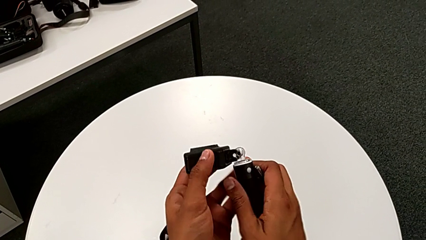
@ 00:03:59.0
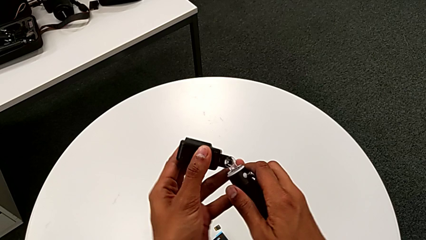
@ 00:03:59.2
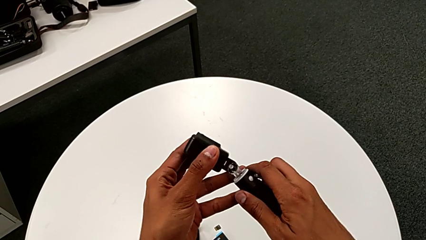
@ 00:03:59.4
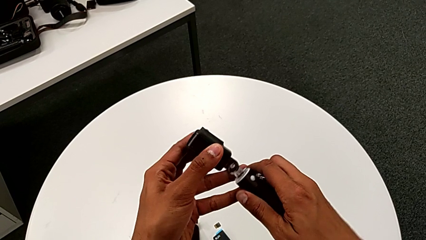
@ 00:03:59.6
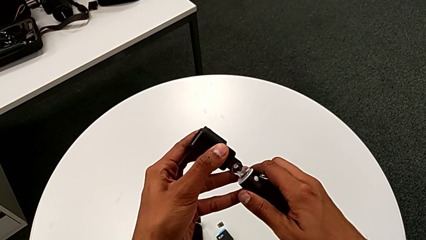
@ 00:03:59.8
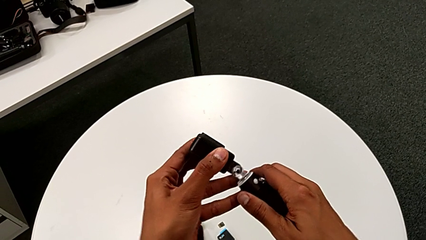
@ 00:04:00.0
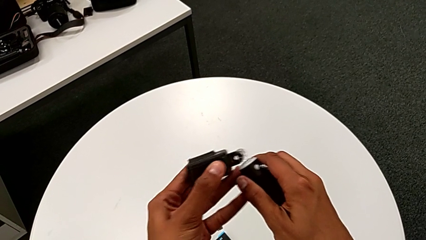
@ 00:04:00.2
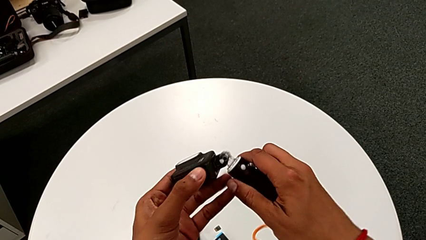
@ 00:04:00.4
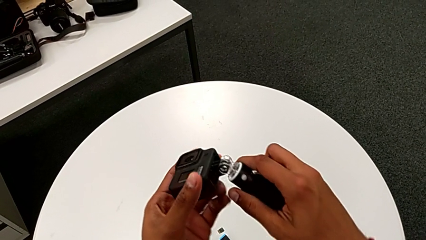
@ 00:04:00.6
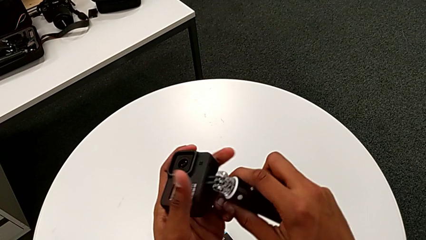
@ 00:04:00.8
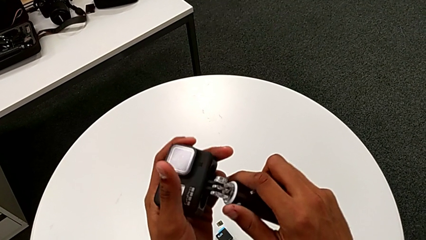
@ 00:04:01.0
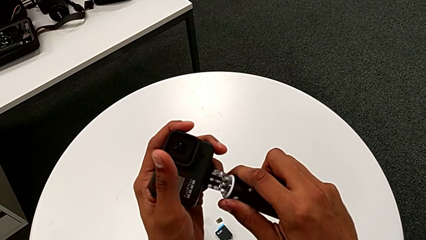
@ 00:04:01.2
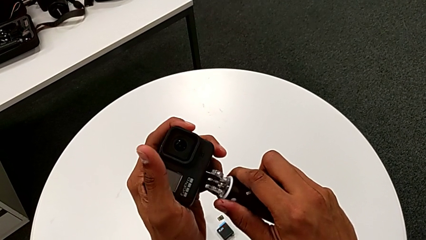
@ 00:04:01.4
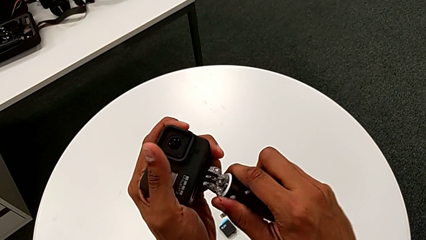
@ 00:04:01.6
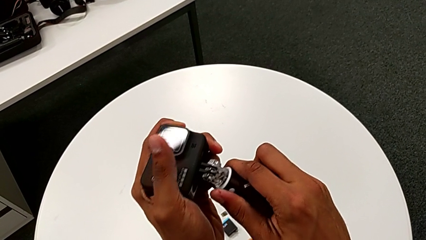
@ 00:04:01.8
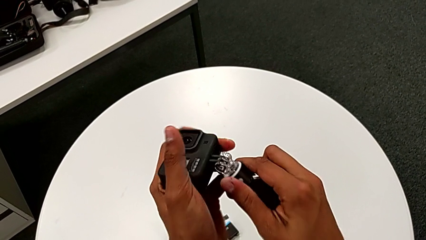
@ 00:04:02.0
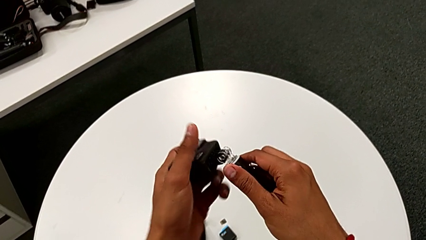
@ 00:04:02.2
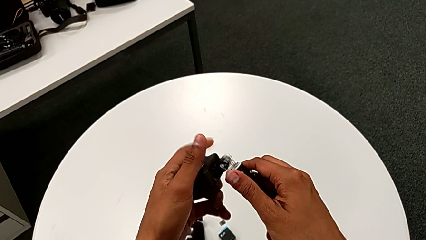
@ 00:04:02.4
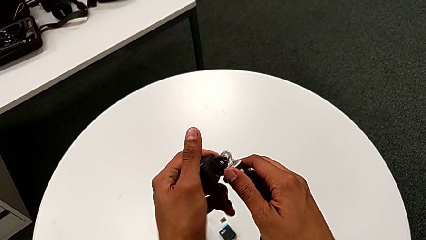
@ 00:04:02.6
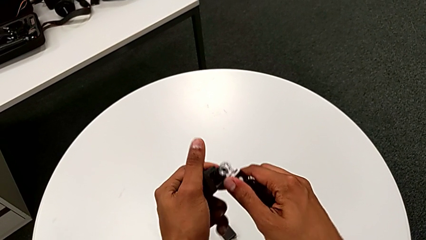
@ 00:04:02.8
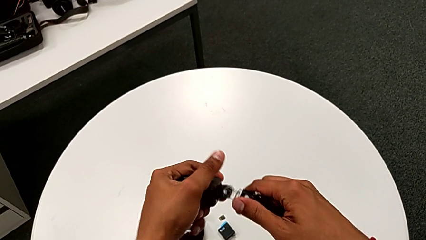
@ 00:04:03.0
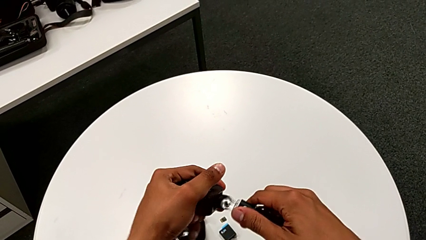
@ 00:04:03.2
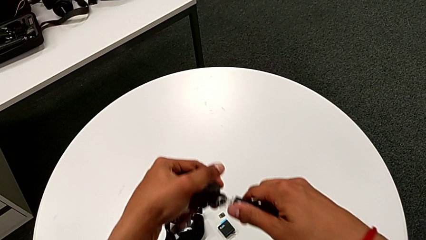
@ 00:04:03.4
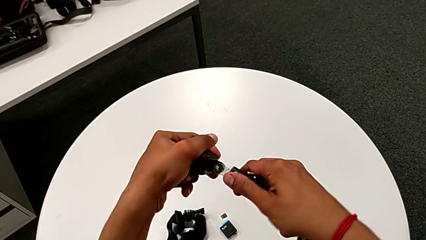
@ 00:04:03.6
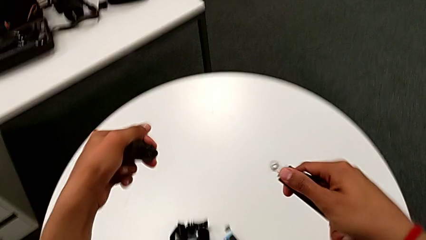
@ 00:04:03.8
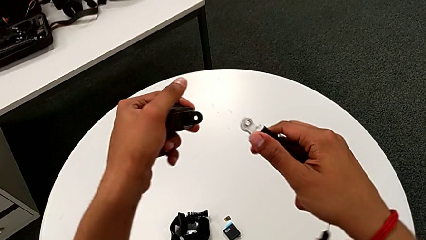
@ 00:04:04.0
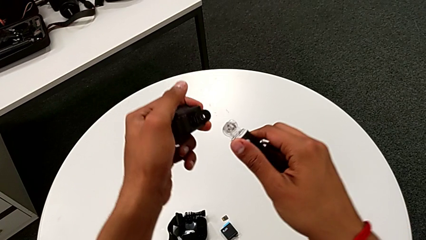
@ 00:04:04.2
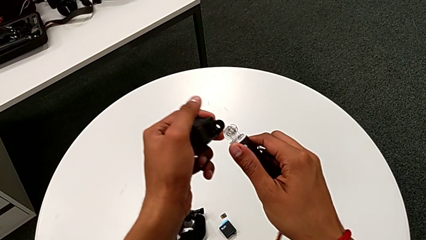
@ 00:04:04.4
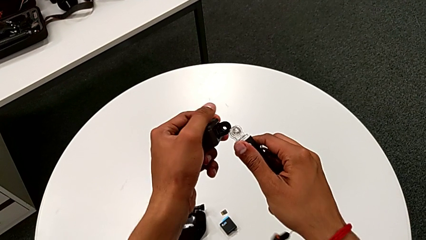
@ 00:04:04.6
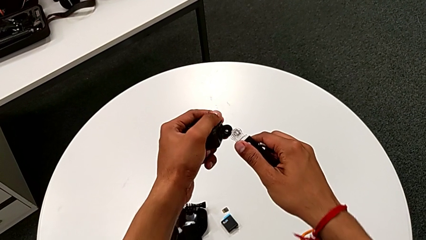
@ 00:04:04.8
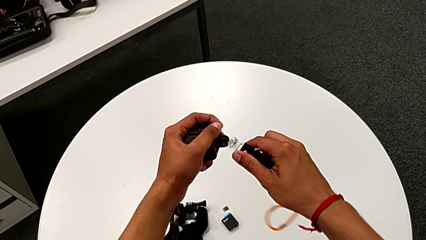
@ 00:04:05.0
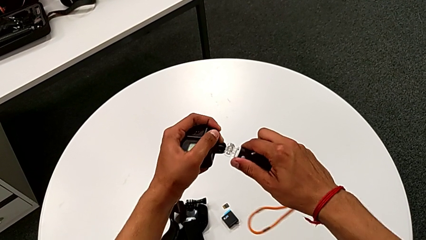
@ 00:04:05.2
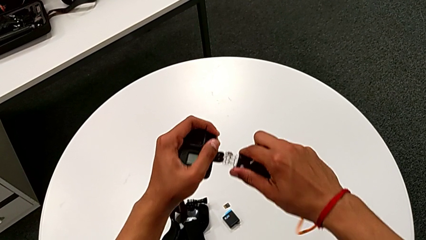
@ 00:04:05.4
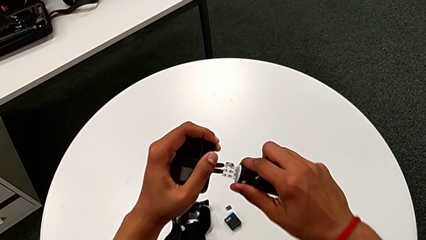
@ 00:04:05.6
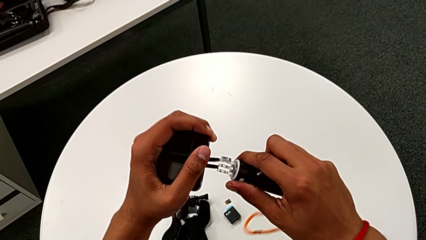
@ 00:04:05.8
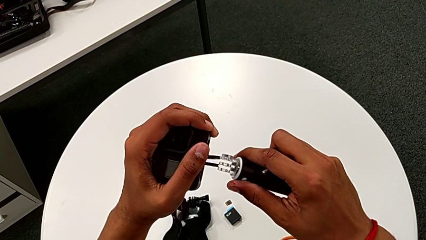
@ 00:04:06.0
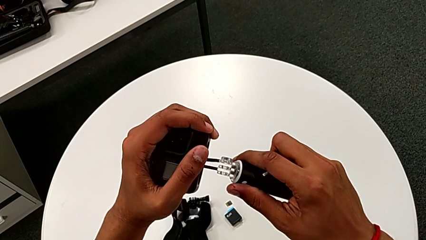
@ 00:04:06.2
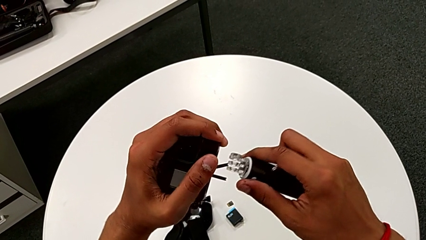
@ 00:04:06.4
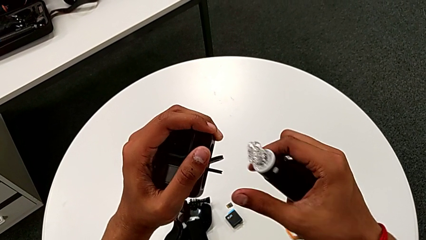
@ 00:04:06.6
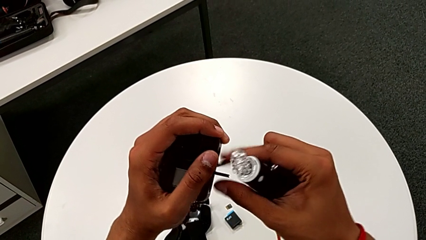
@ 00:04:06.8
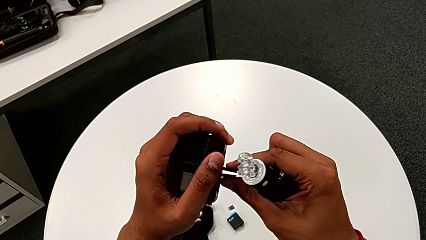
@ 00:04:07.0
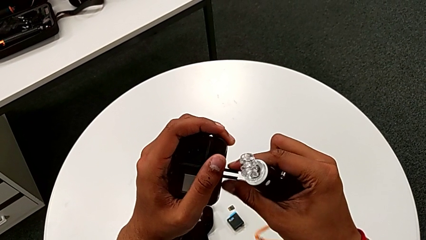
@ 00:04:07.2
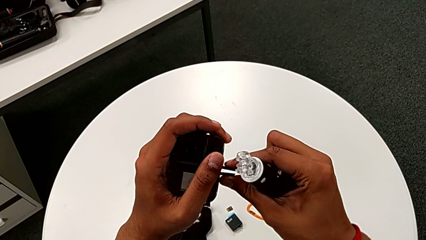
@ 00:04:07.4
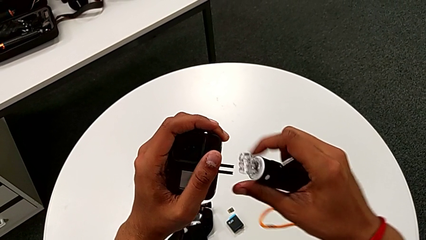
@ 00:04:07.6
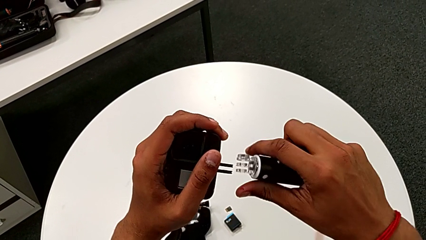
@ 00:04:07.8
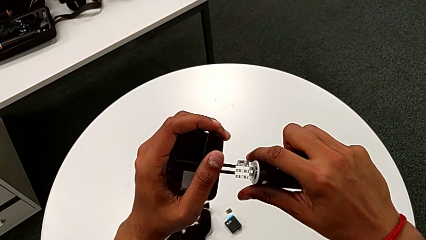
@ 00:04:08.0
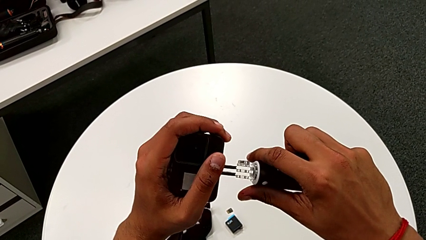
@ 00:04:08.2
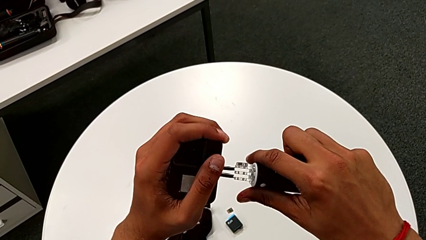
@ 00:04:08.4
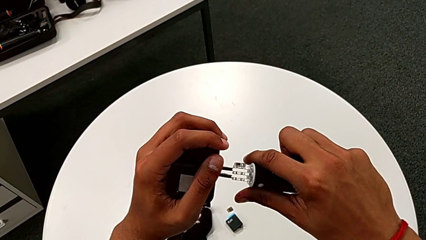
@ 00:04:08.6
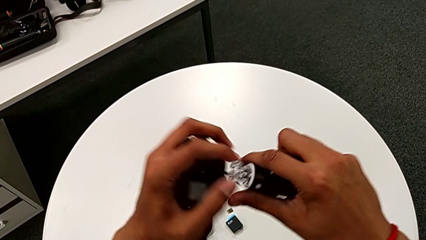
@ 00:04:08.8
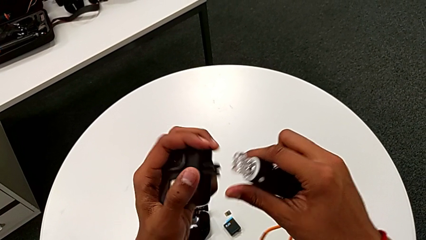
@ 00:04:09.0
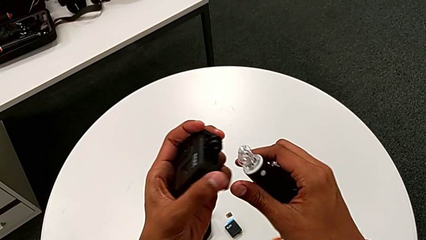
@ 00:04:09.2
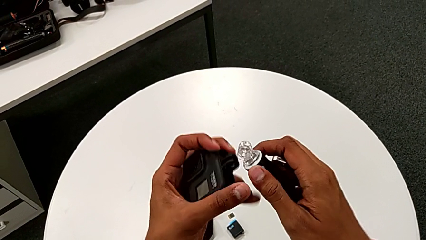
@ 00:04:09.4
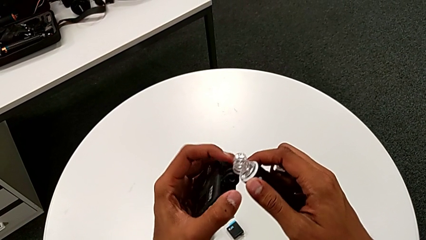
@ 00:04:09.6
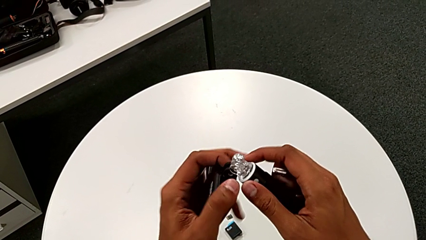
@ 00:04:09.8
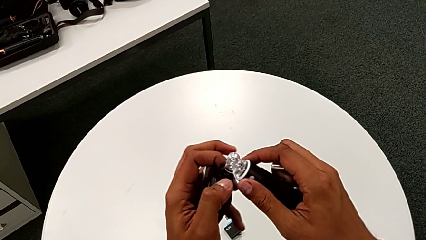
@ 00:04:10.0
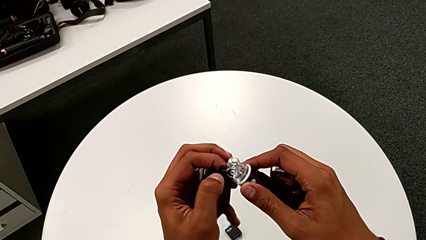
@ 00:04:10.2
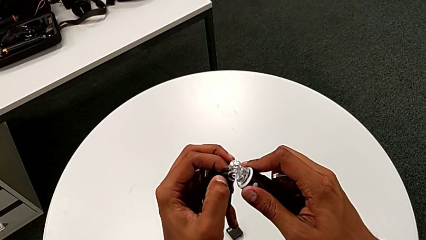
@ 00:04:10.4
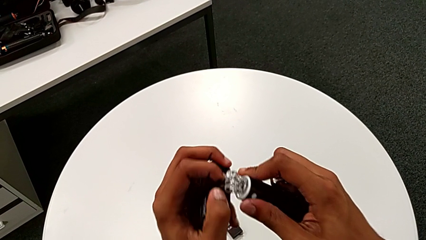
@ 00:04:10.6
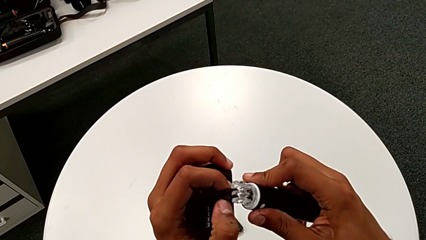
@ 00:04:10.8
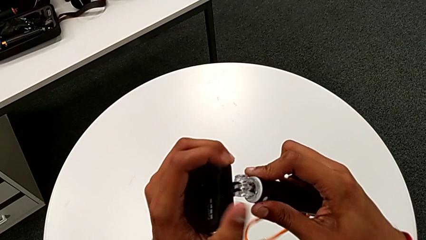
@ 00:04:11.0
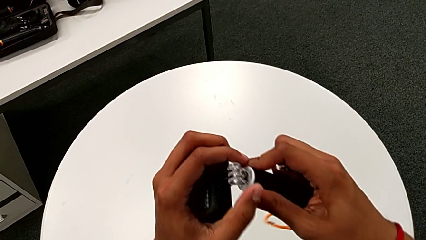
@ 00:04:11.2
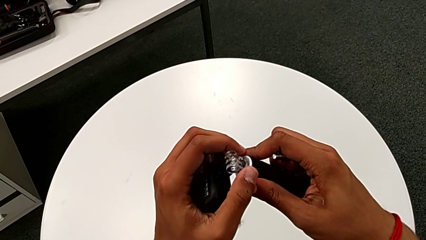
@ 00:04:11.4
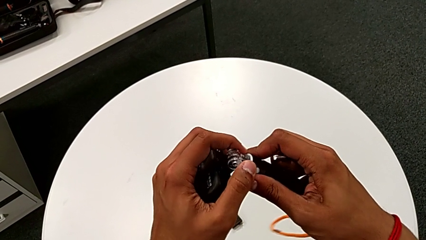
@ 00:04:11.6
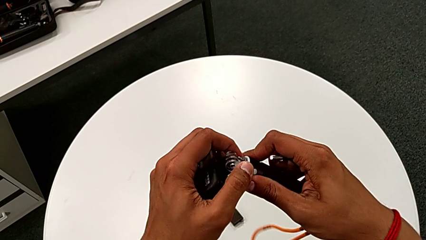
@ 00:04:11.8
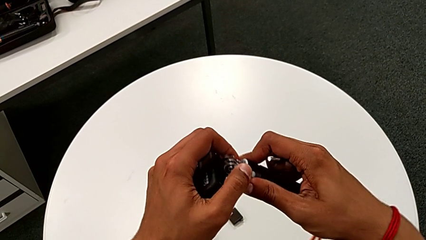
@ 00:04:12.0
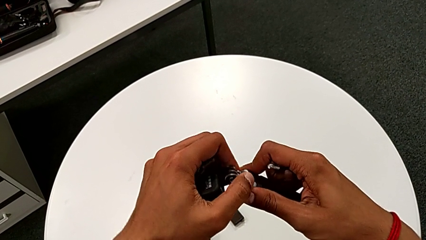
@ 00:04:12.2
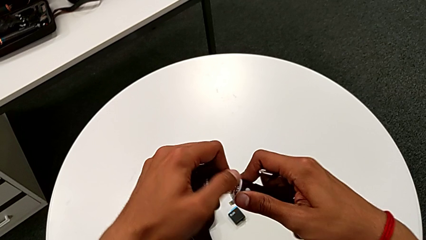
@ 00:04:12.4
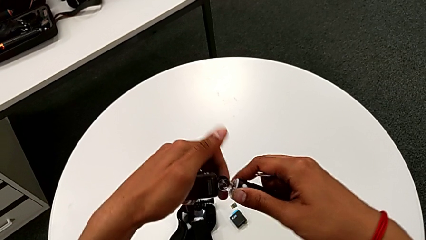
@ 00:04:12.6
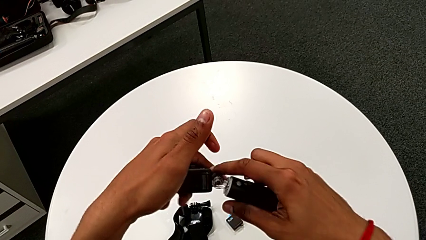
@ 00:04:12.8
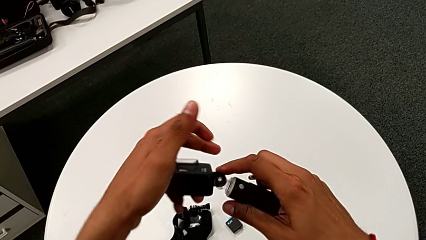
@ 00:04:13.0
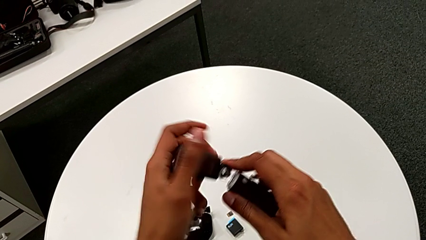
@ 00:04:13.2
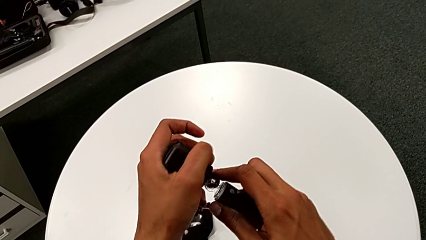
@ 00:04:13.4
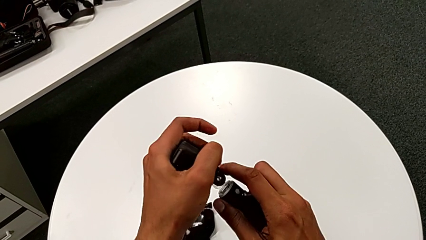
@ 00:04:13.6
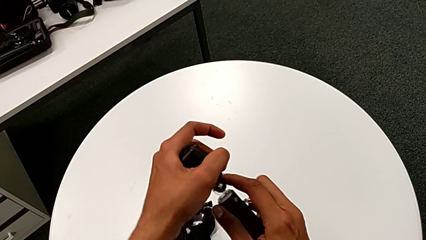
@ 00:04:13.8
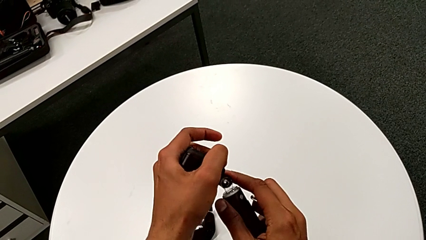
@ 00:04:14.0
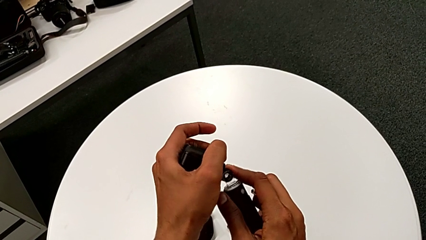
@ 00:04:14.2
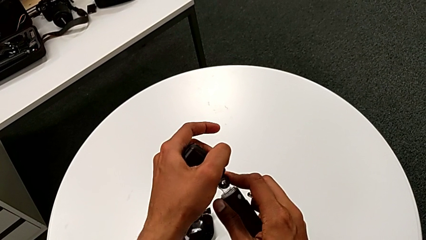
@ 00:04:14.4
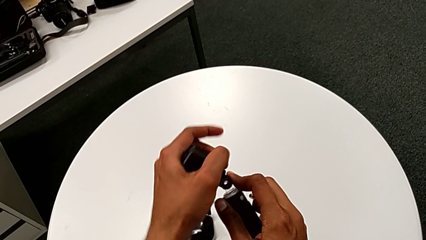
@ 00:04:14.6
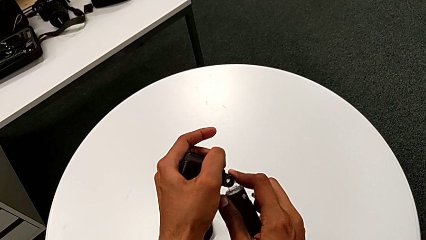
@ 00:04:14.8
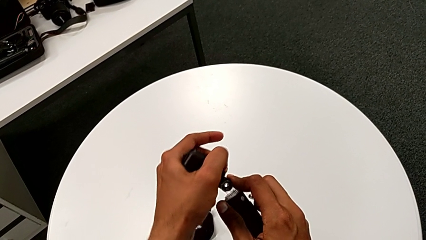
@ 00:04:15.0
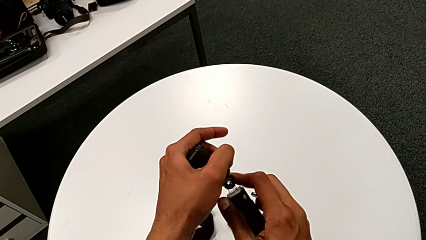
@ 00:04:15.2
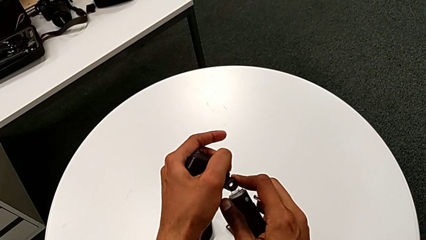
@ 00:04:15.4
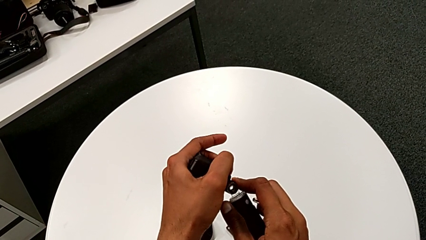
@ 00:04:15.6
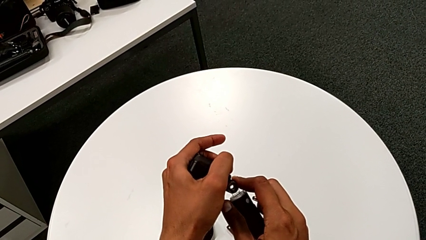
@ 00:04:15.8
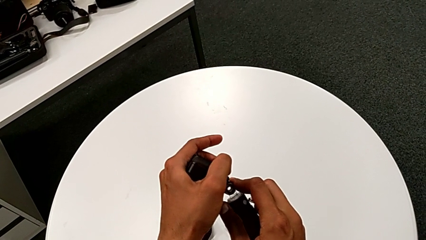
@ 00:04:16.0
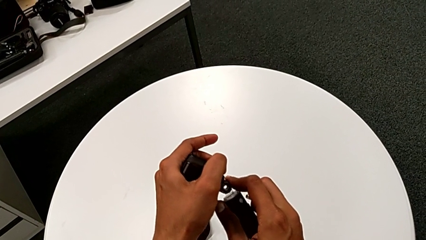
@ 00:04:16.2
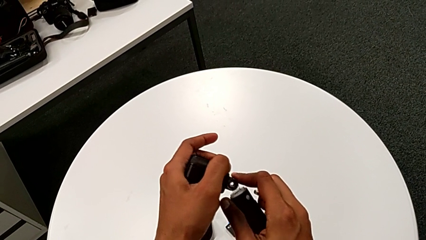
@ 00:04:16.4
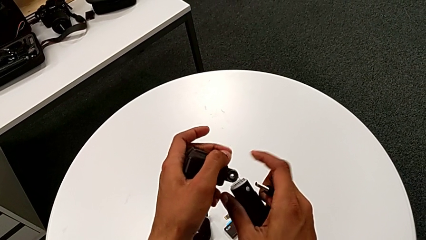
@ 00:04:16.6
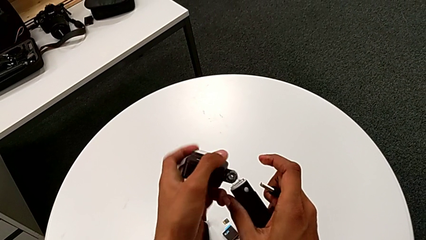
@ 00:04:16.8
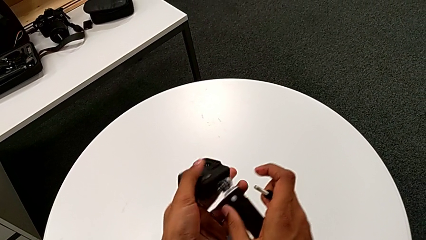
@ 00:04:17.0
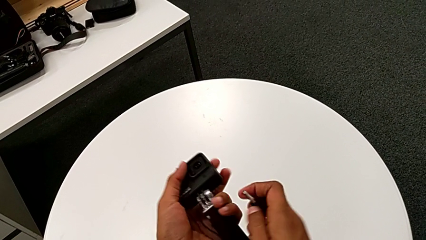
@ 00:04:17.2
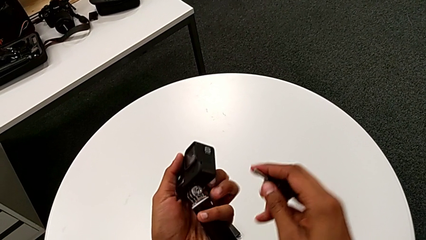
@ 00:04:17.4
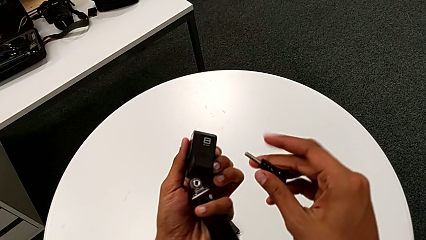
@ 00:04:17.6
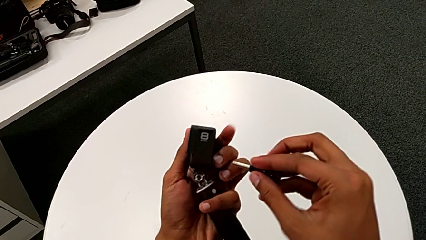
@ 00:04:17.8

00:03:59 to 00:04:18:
The camera wearer is attaching the handheld grip to the GoPro. They align the GoPro, withdraw it, grab the mounting peg, wrongly insert the GoPro, not being able to insert the GoPro in the handheld grip, insert the GoPro and align the GoPro.
